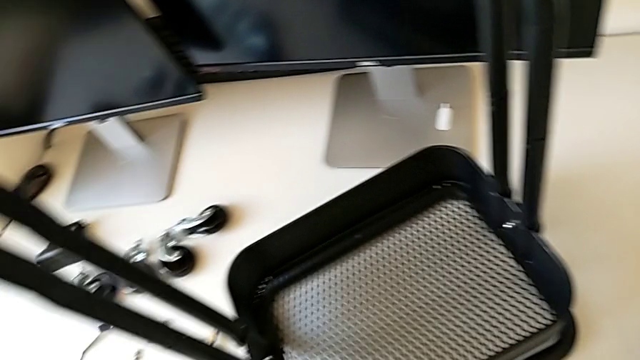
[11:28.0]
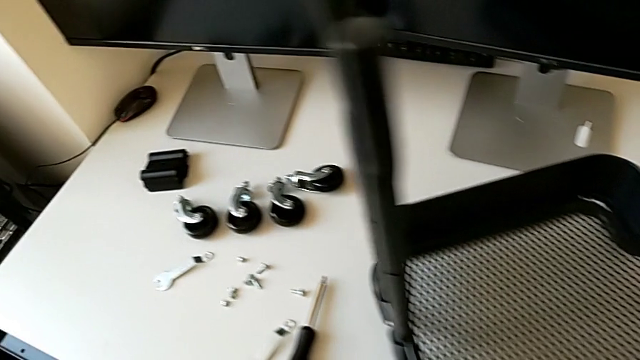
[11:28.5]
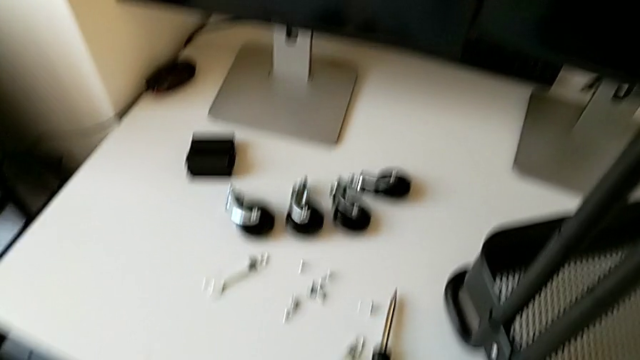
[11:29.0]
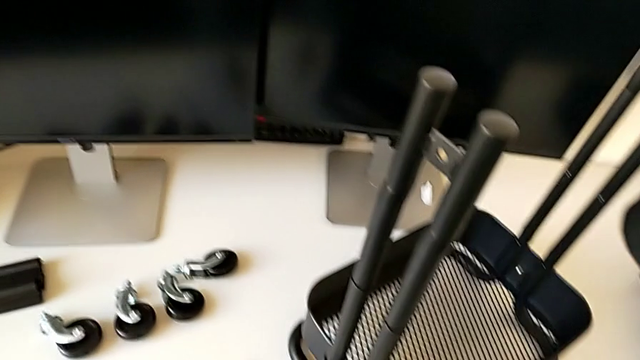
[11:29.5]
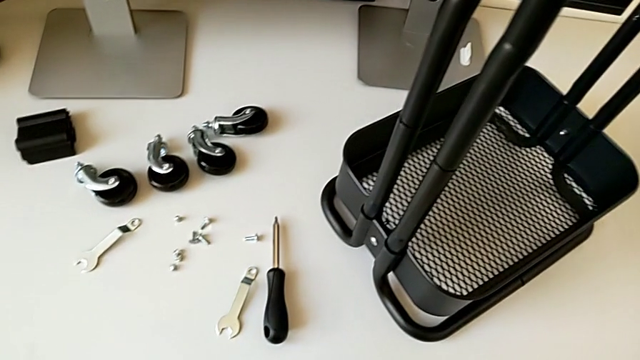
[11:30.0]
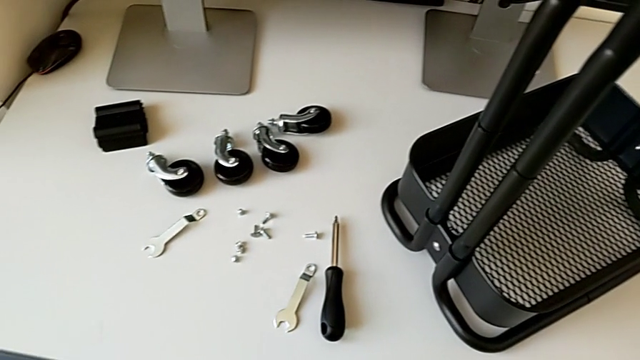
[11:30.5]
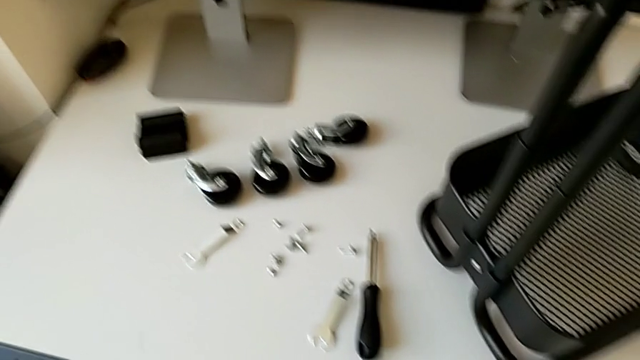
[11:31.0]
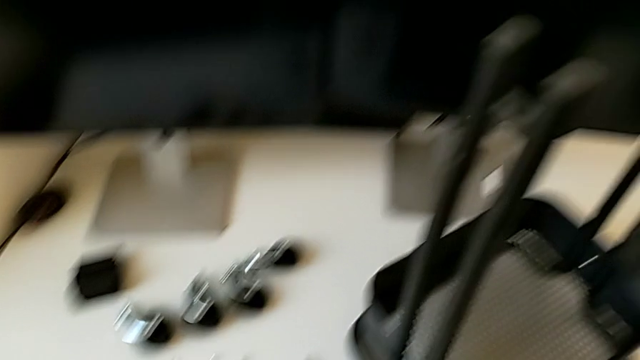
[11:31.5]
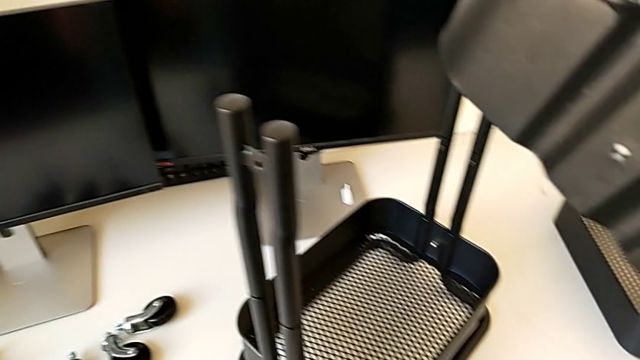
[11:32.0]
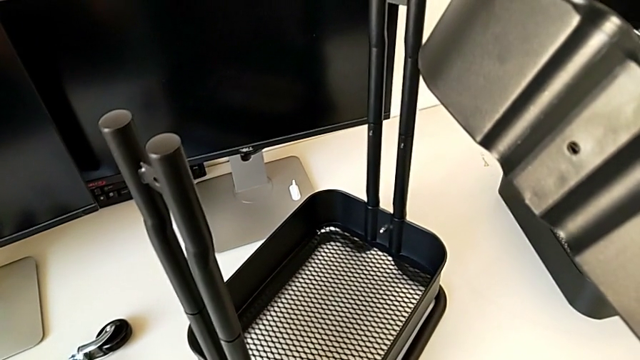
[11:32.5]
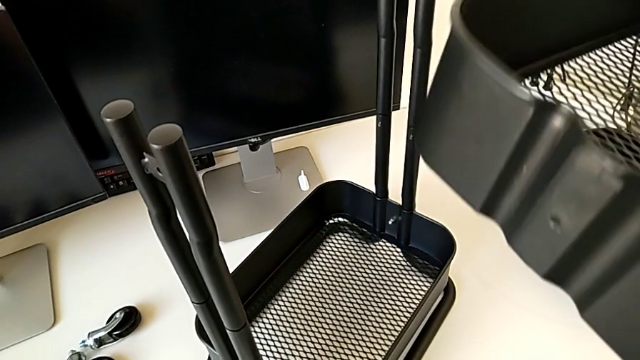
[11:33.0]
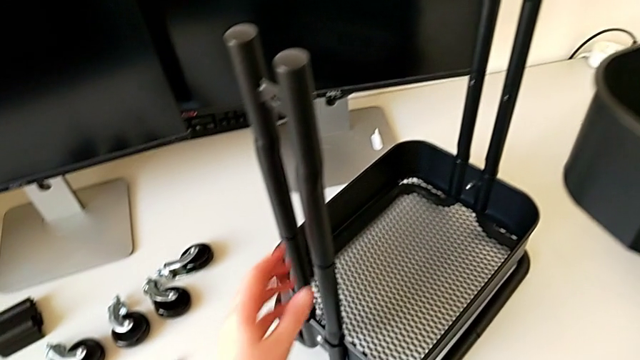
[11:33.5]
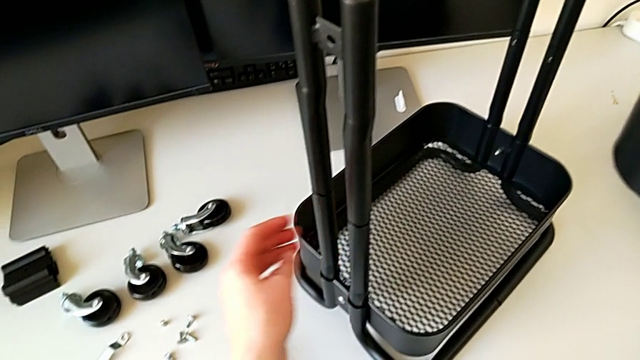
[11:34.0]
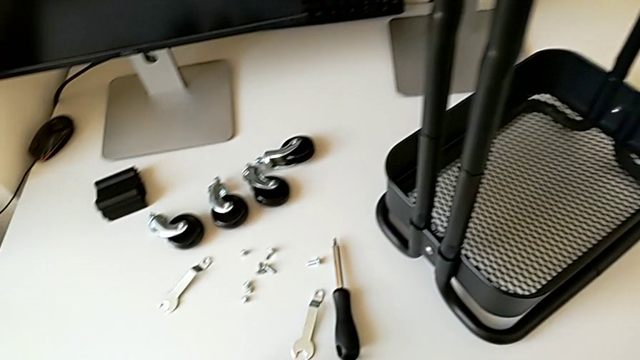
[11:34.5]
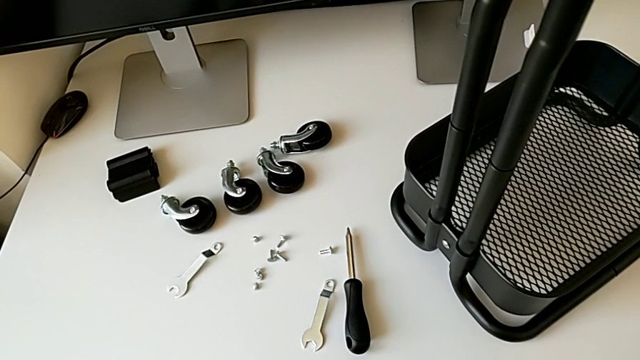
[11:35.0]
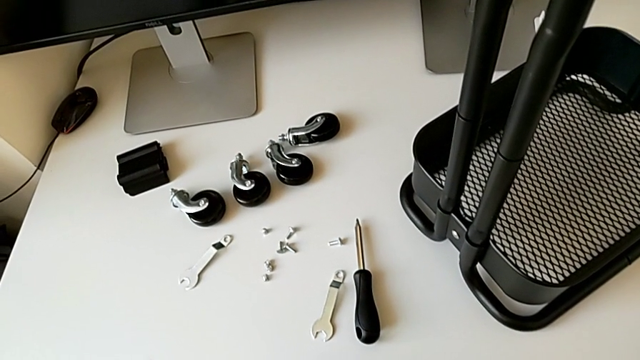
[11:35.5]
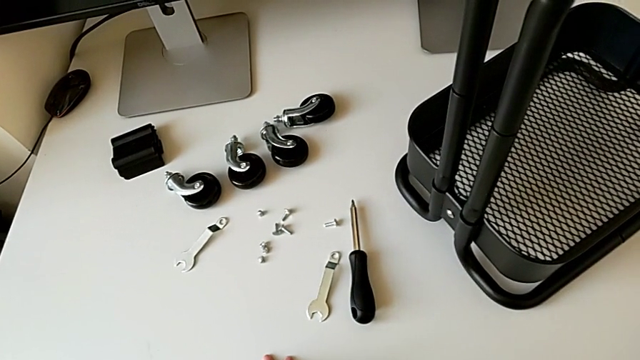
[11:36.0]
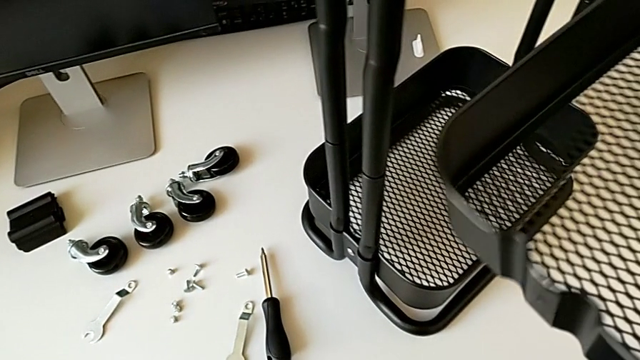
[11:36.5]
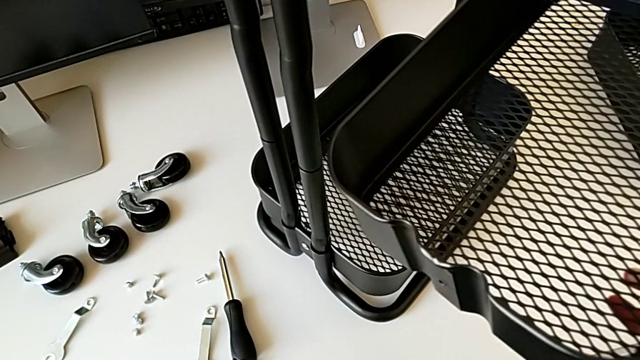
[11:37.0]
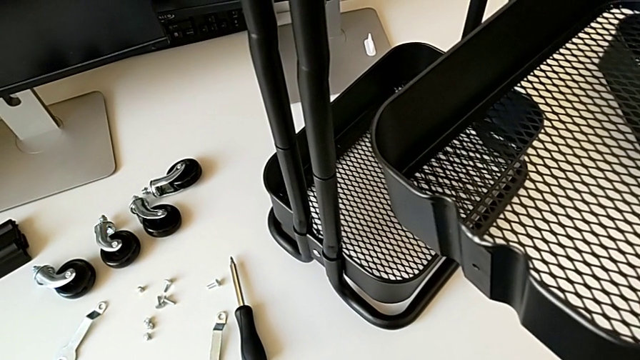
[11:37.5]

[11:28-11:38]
The camera wearer is putting the top tray in place. They hold the grid tray with the right hand, grab the utility cart with the left hand and hold the grid tray with the right hand.

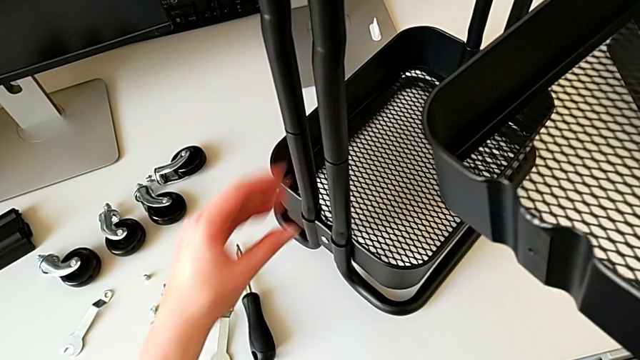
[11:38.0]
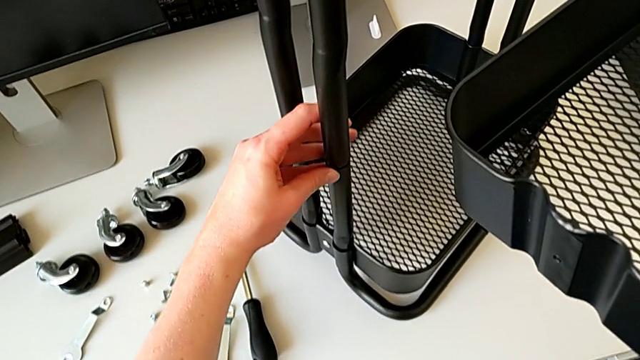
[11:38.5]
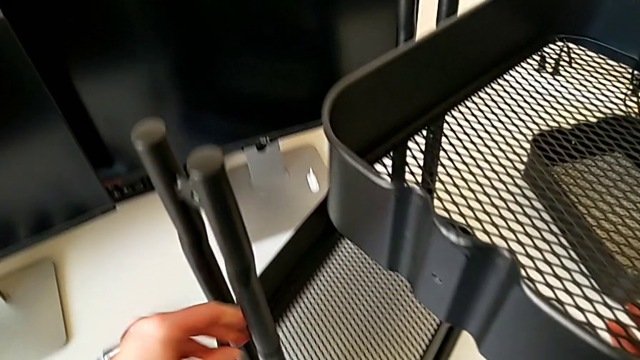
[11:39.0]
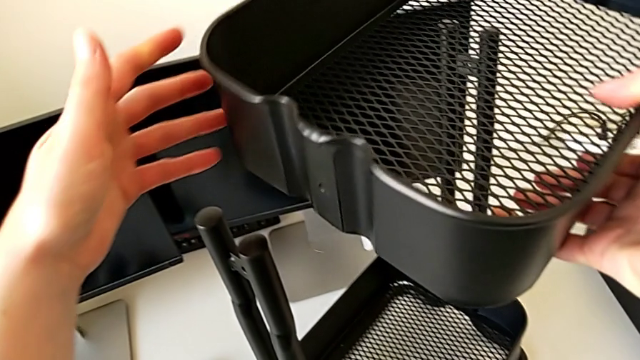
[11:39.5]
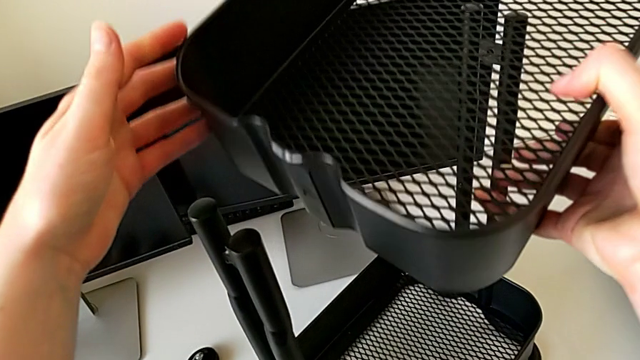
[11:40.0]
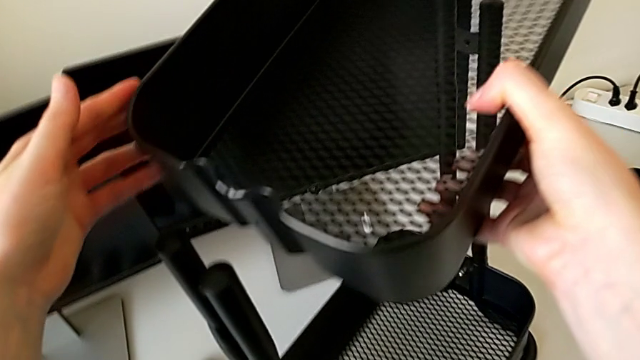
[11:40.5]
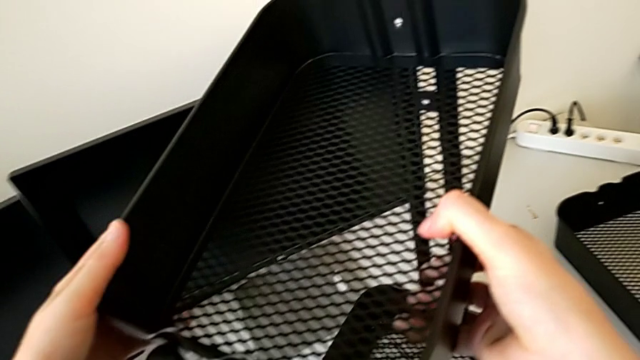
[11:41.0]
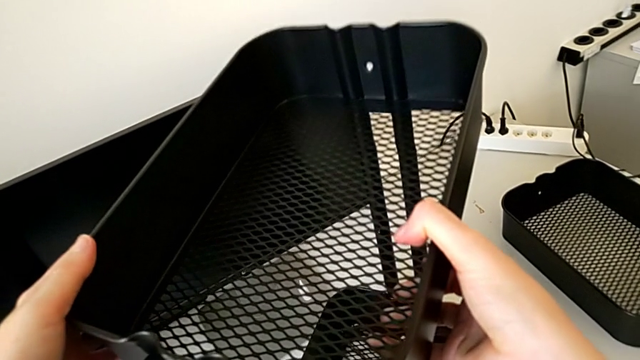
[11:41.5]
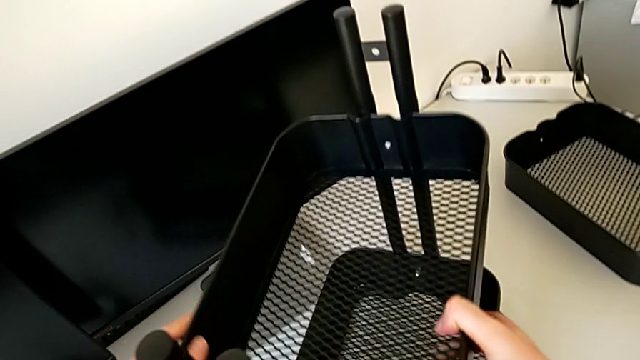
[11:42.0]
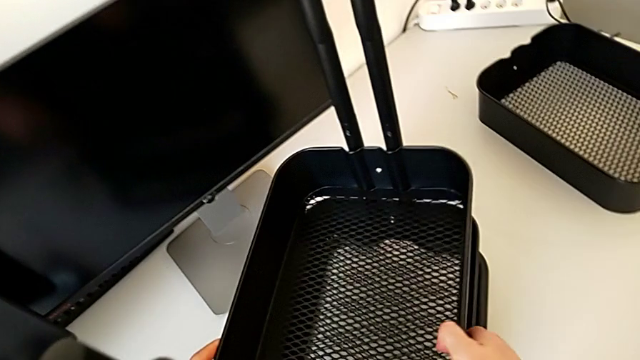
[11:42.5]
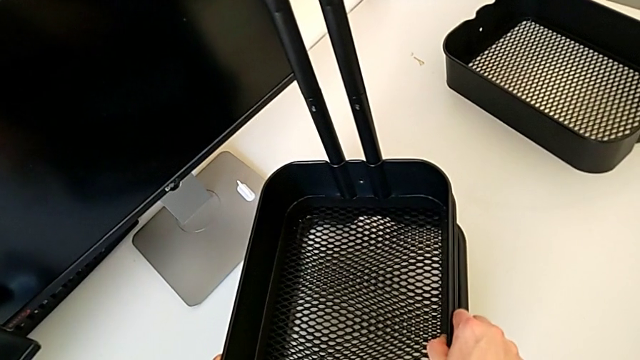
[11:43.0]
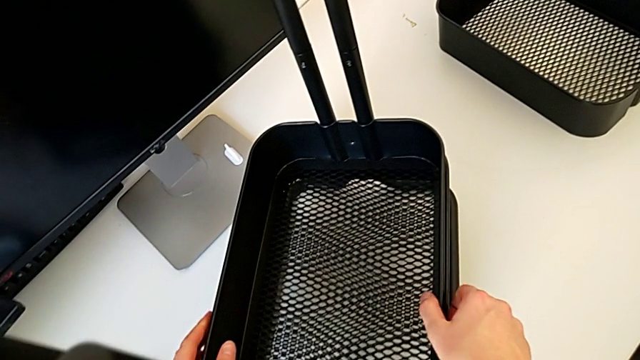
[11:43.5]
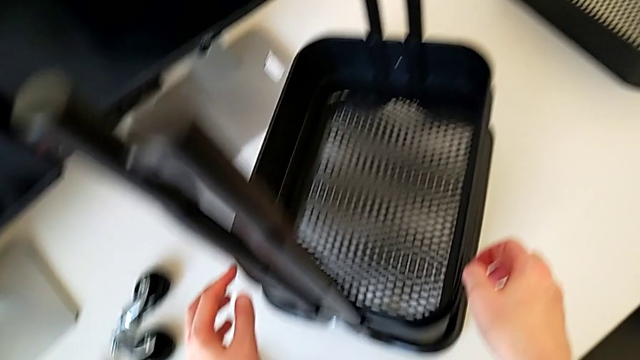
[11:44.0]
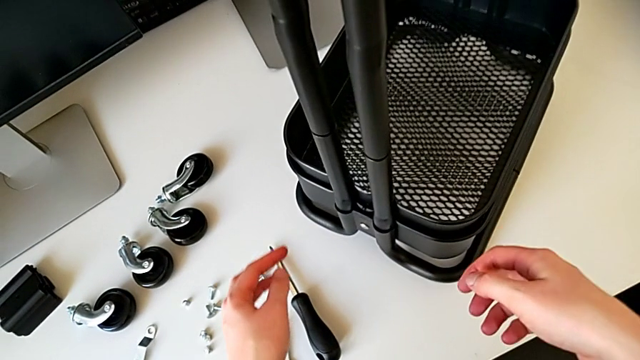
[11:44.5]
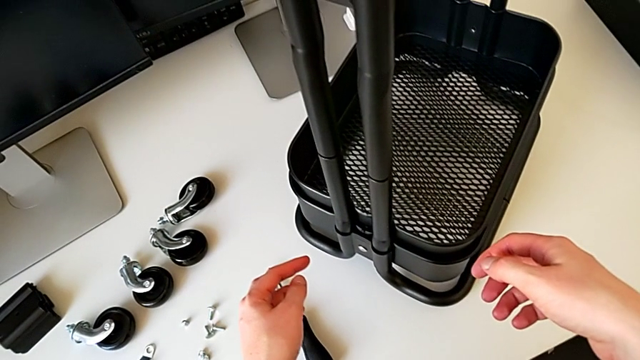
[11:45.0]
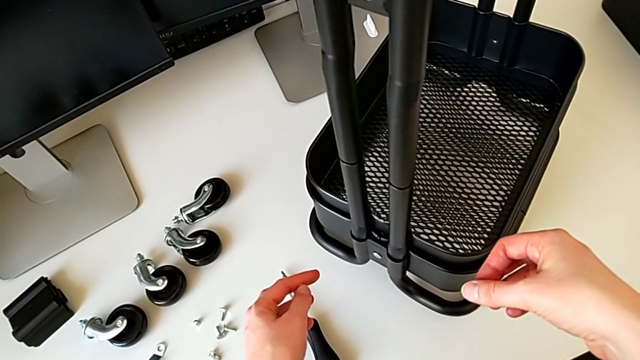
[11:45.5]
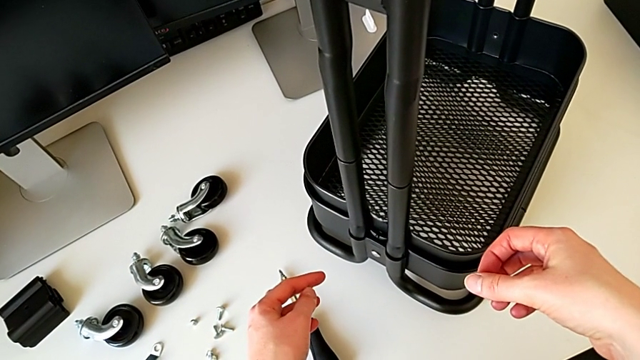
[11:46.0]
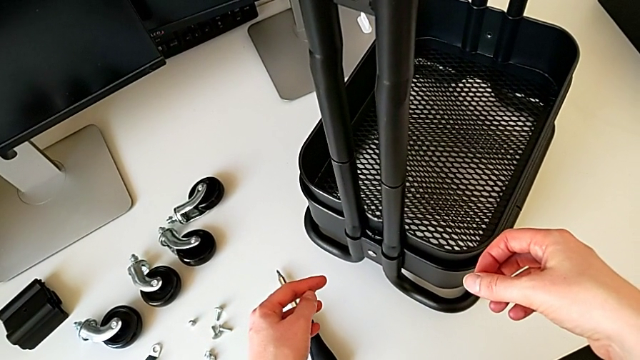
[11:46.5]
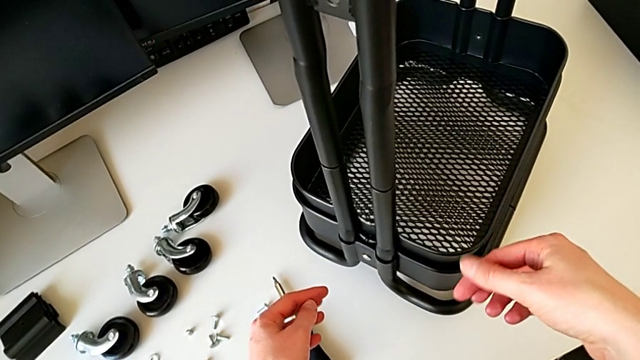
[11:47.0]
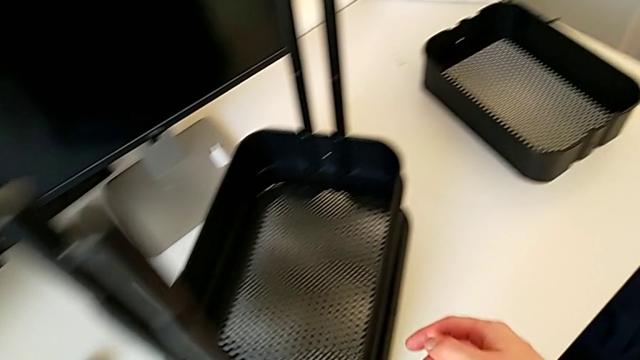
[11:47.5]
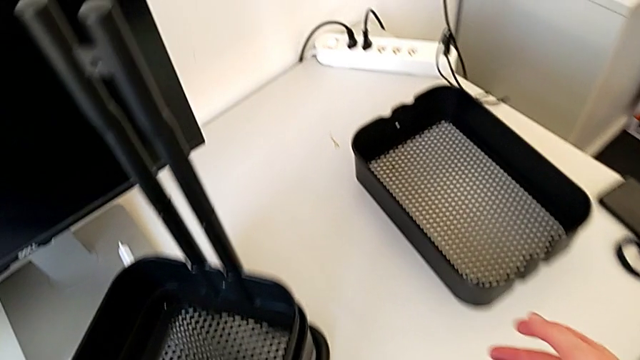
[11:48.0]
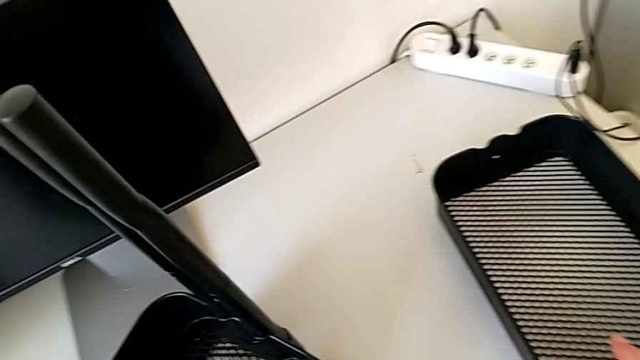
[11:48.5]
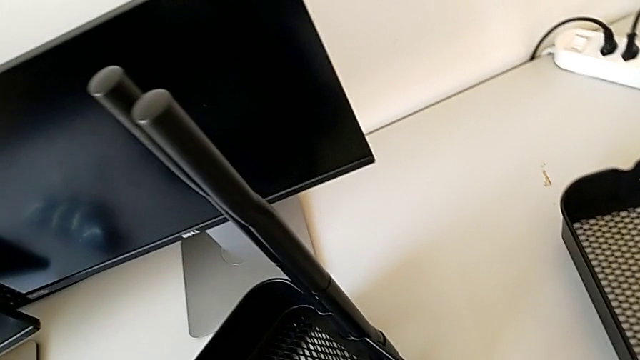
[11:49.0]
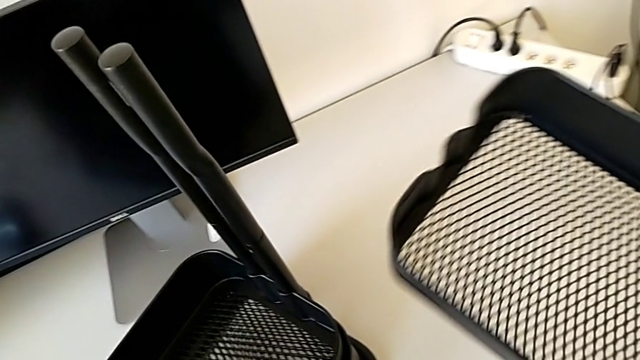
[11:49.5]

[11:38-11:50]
The camera wearer is putting the top tray in place. They grab the utility cart with the left hand, assemble the grid tray and grab it.
